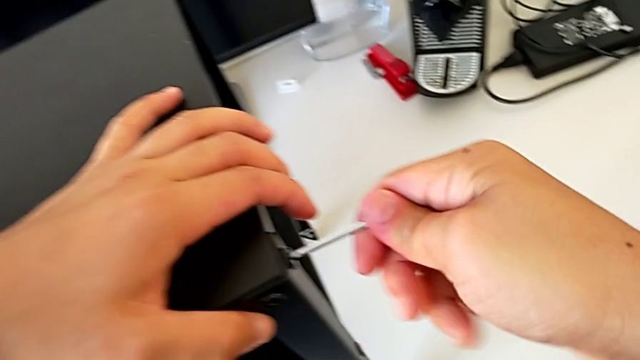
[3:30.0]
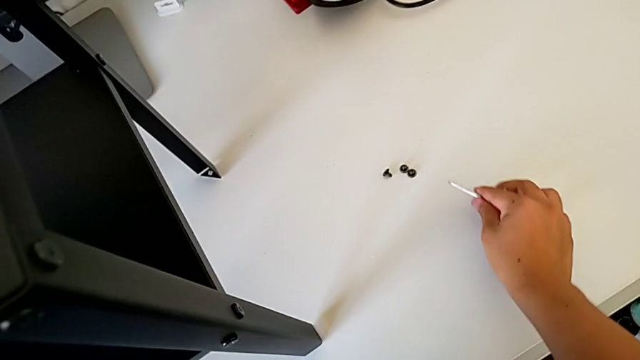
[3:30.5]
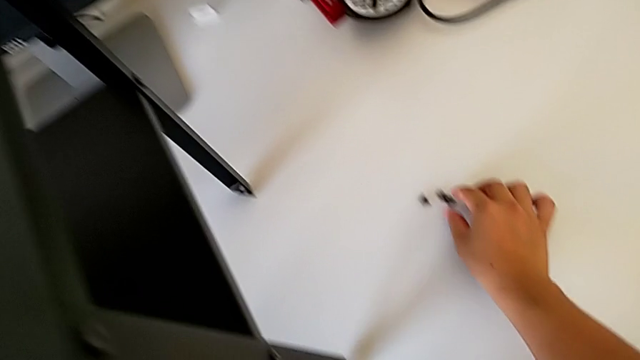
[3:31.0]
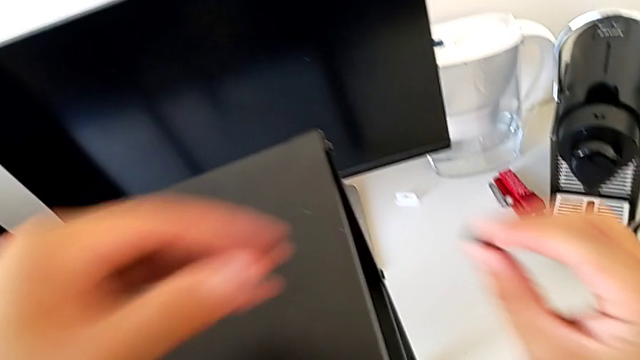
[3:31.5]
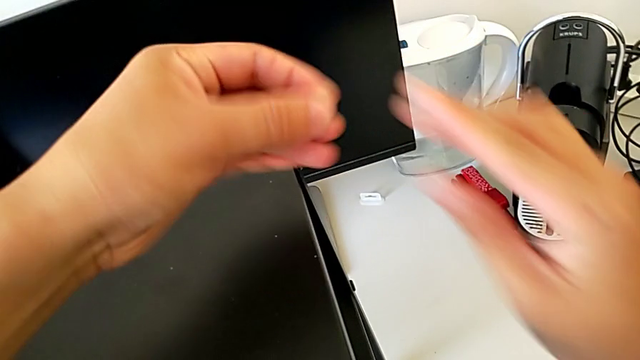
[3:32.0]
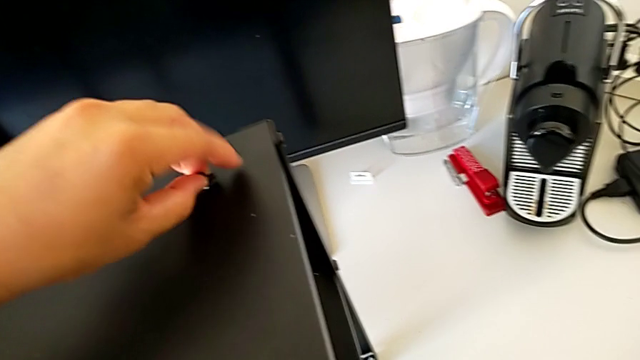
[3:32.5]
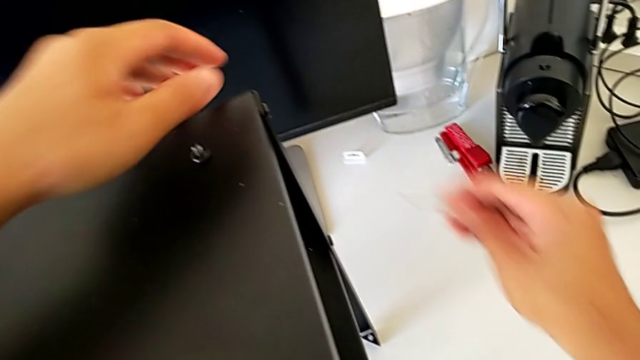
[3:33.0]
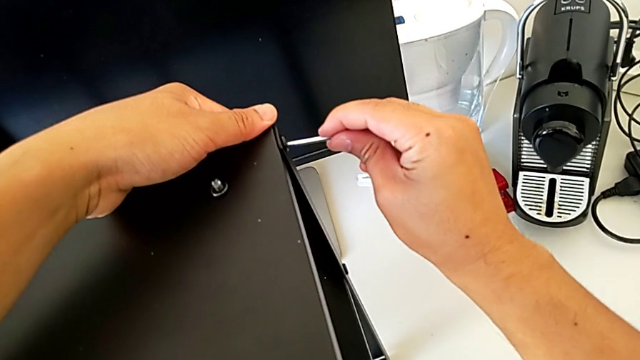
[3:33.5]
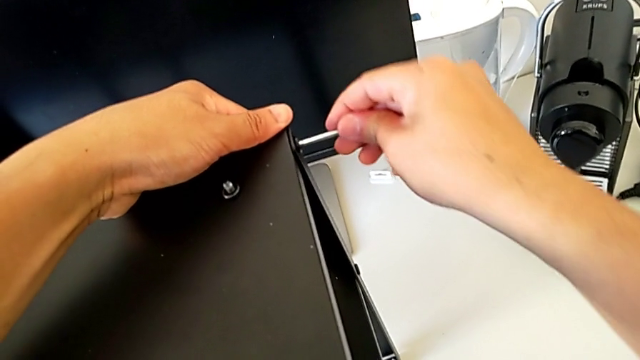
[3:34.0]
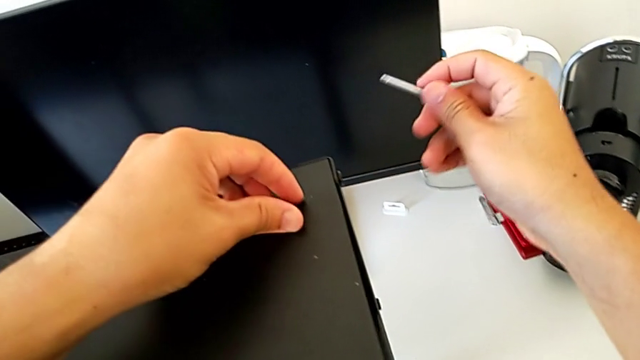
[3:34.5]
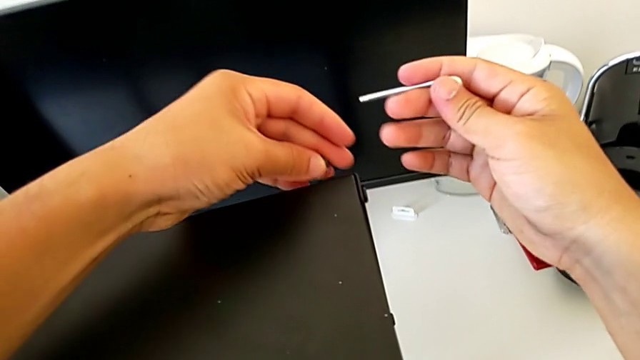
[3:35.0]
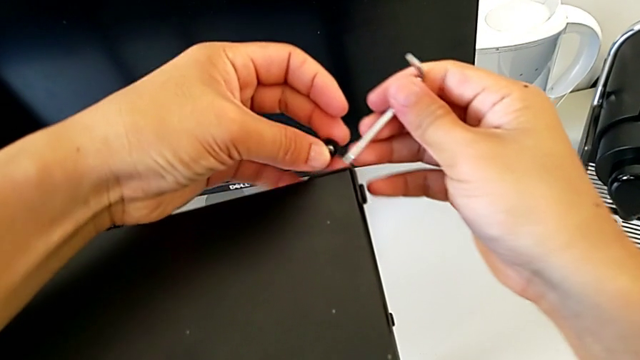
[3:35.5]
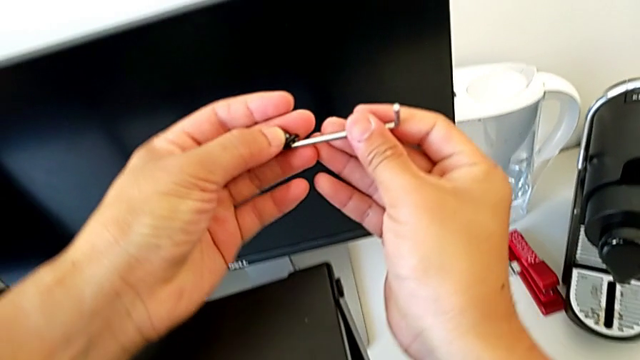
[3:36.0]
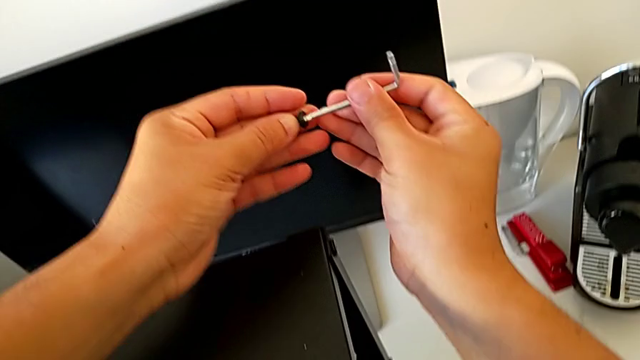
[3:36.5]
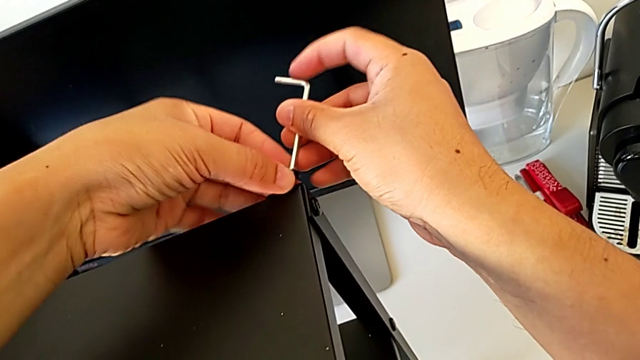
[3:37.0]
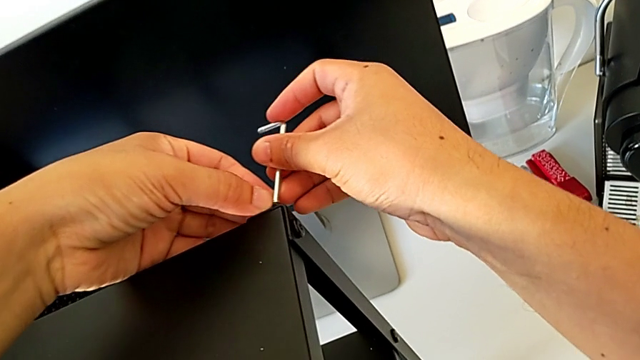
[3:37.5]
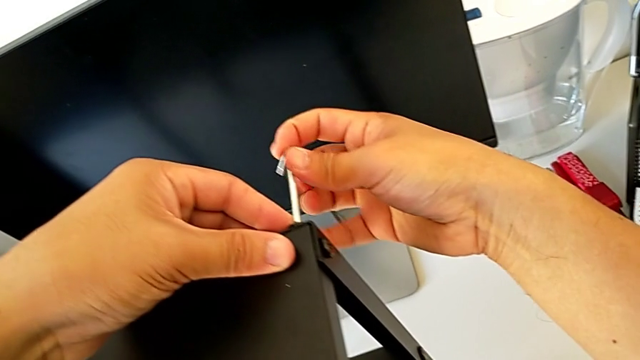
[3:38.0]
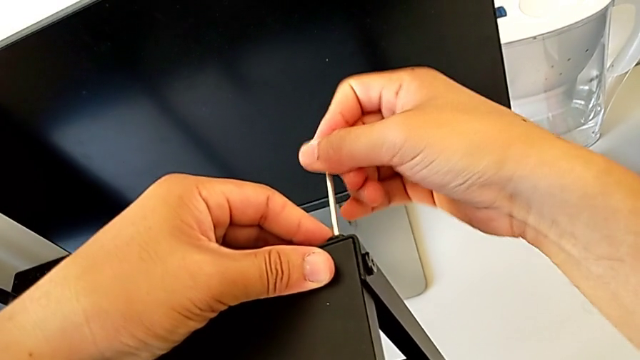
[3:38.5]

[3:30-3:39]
The camera wearer is screwing the top table onto the furniture. They withdraw the Allen wrench, place it, grab the hex socket head, place it, insert the Allen wrench, withdraw it, grab the hex socket head, insert the Allen wrench and insert the hex socket head.

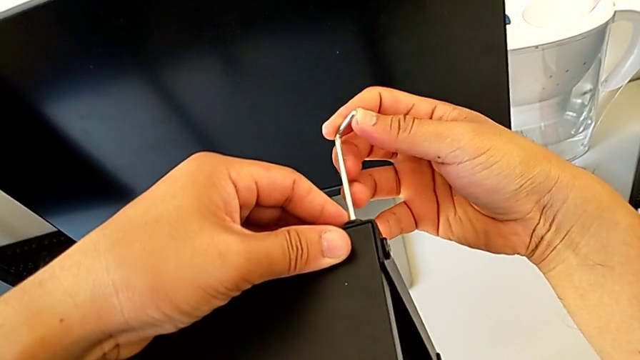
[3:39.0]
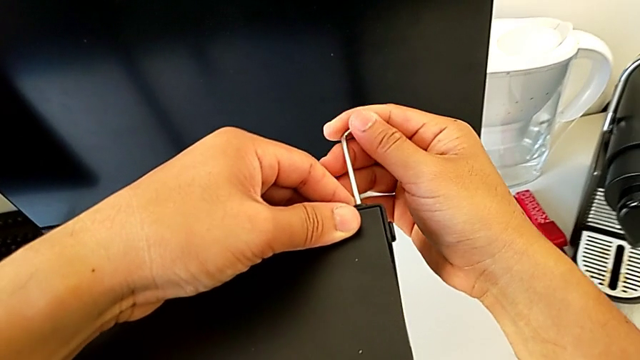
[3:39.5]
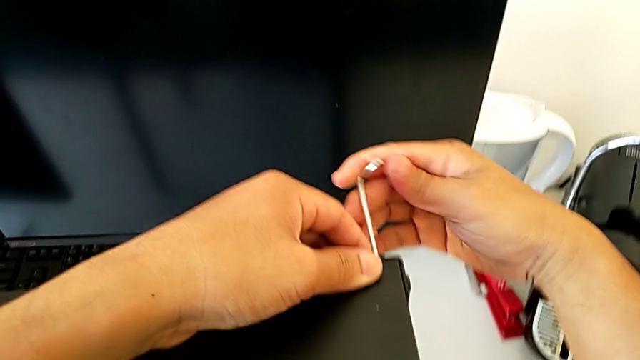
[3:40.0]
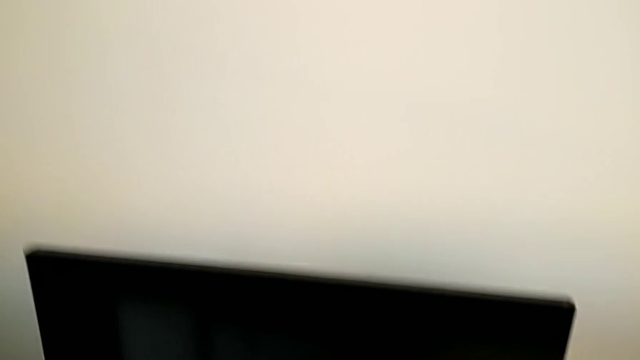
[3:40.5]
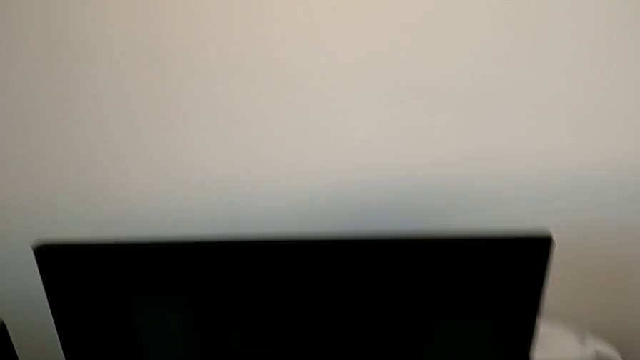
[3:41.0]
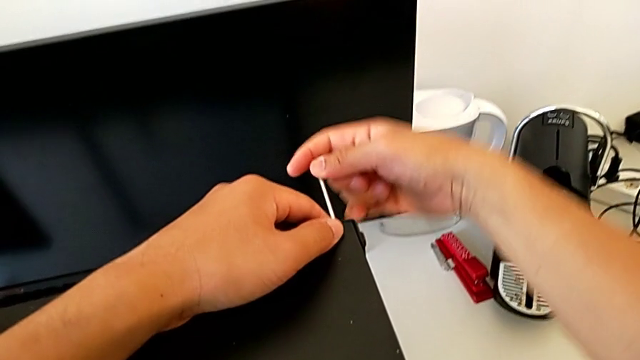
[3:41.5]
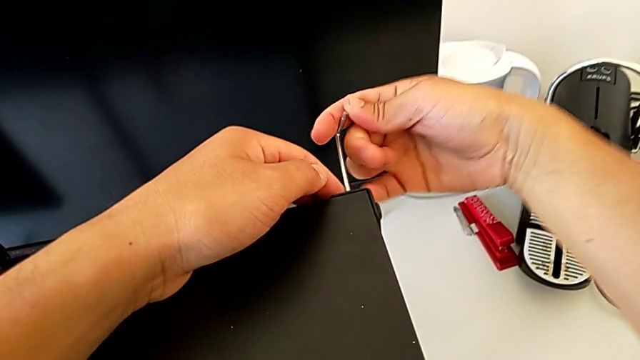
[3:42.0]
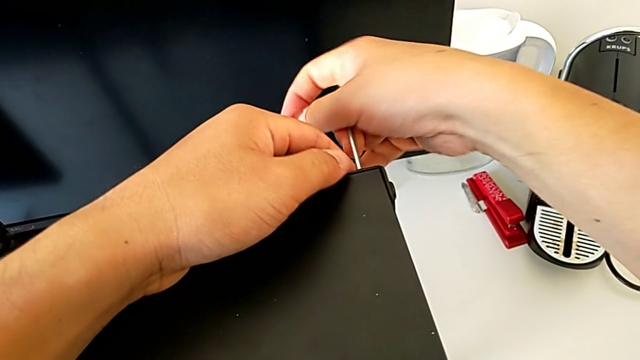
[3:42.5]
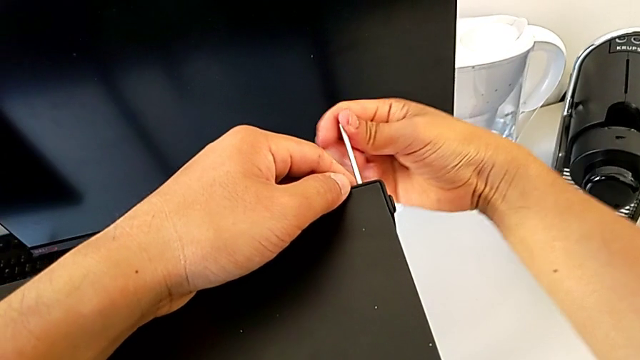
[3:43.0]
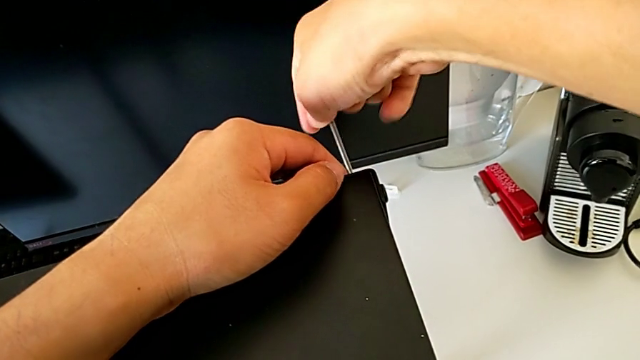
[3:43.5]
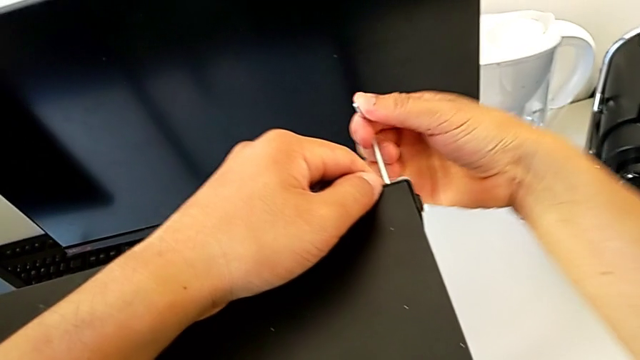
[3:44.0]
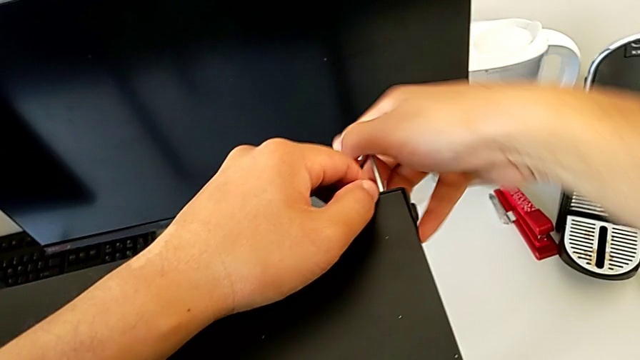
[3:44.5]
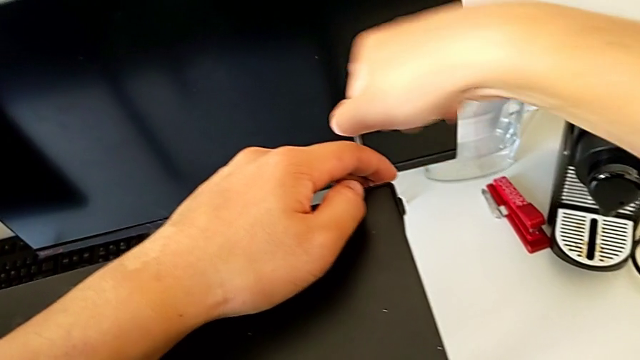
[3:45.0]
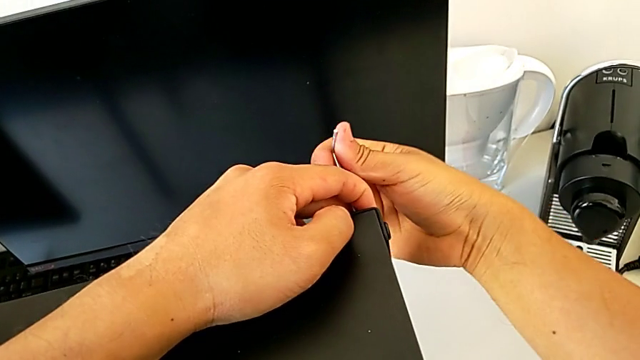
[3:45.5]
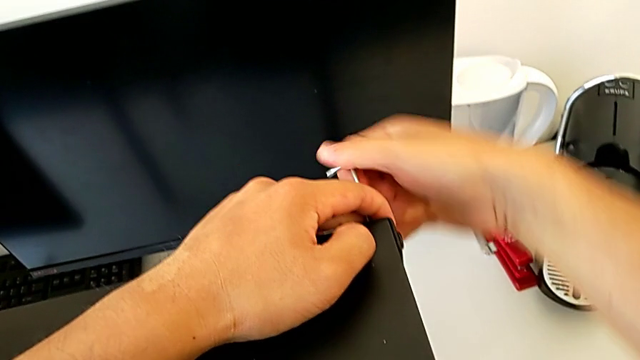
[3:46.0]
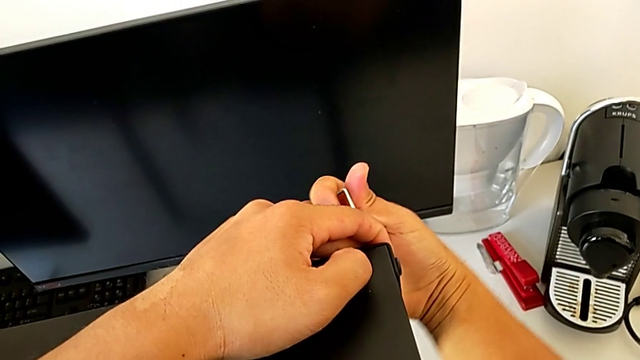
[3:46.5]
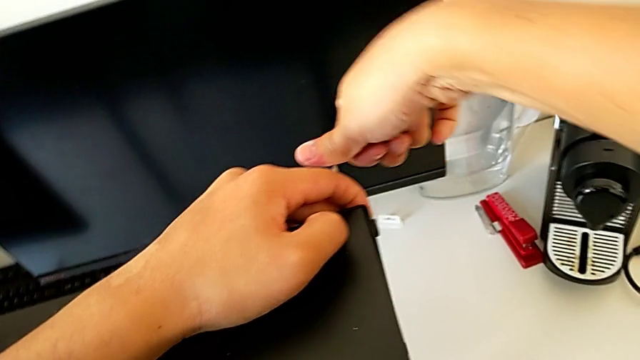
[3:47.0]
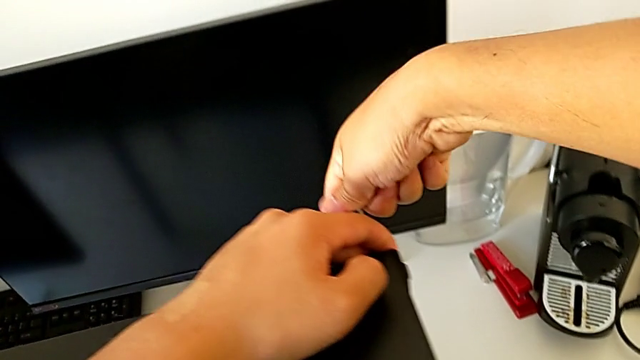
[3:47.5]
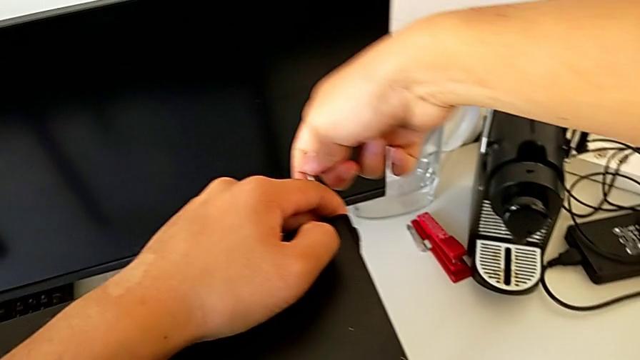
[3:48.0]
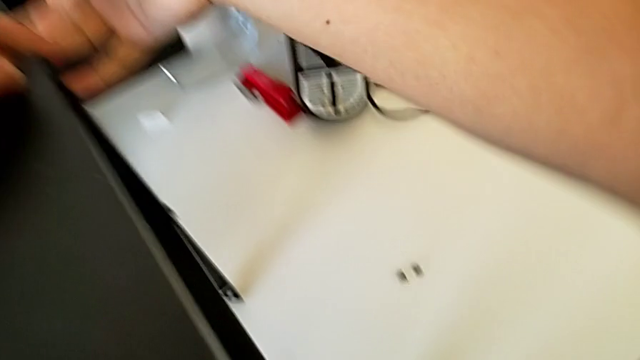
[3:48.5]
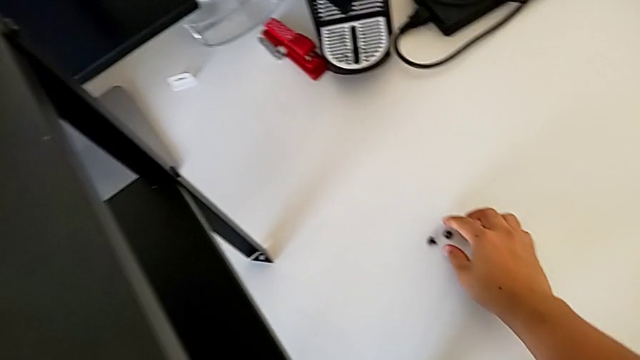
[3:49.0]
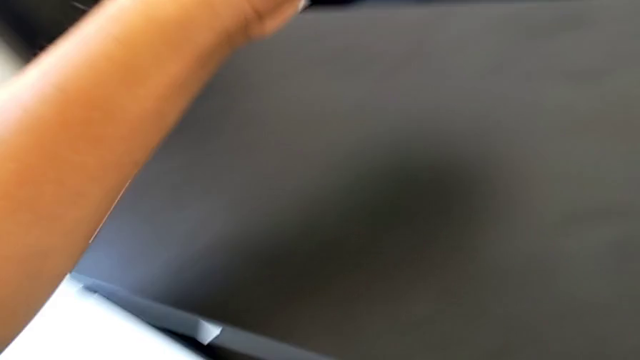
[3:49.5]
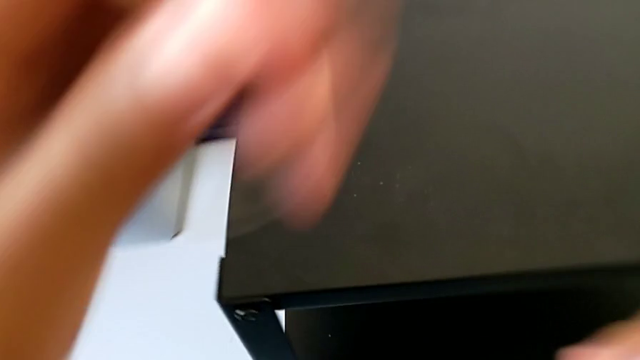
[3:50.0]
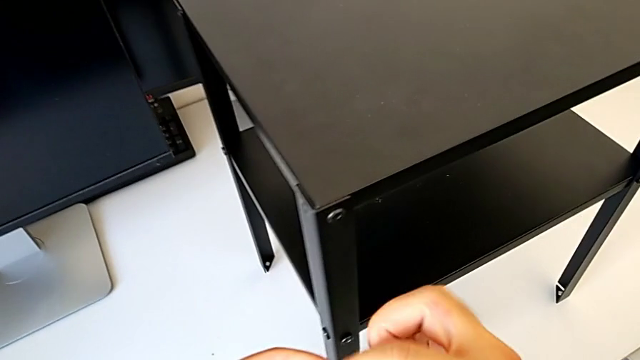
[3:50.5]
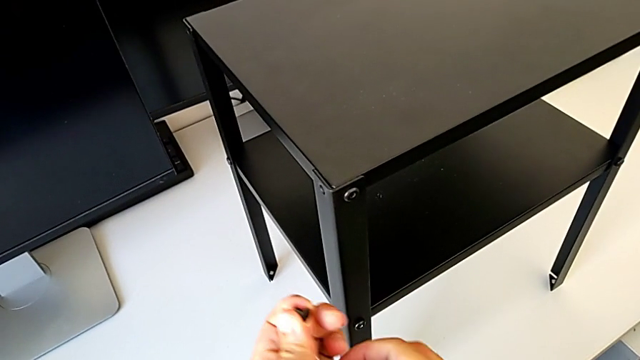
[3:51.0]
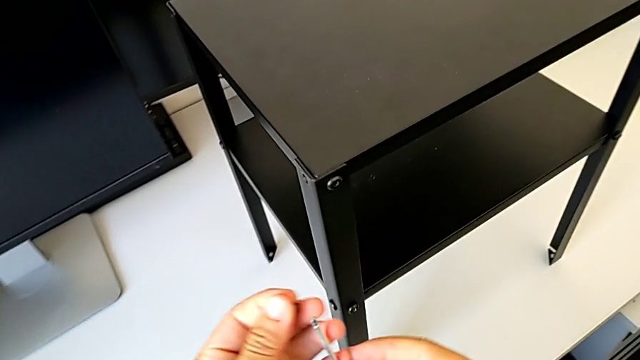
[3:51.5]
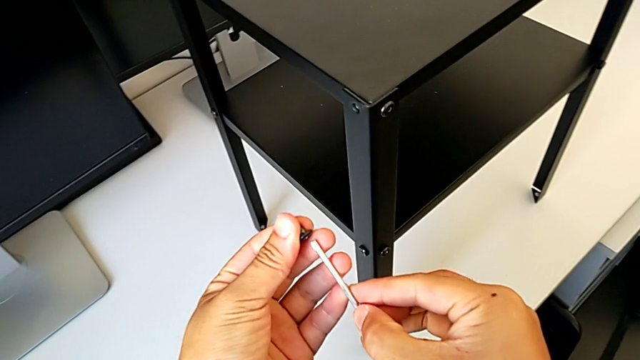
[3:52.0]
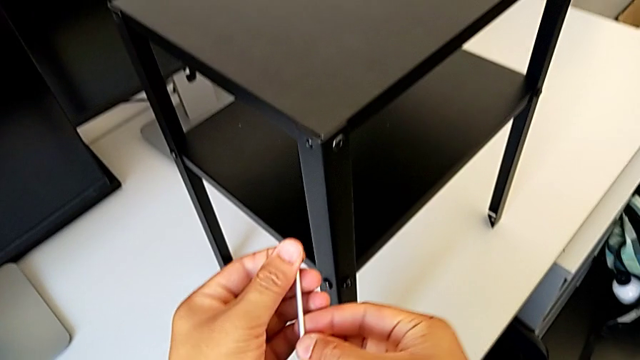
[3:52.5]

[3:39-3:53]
The camera wearer is screwing the top table onto the furniture. They screw the hex socket head, withdraw the Allen wrench, grab the hex socket head and insert the Allen wrench.
